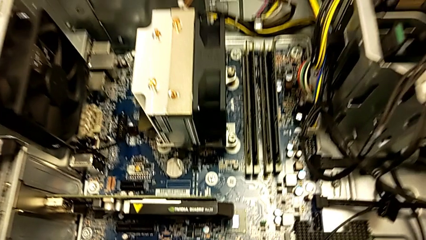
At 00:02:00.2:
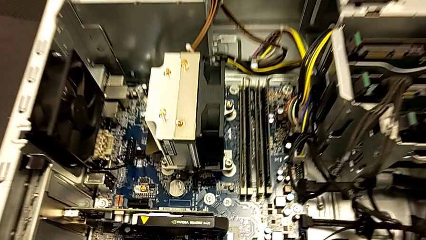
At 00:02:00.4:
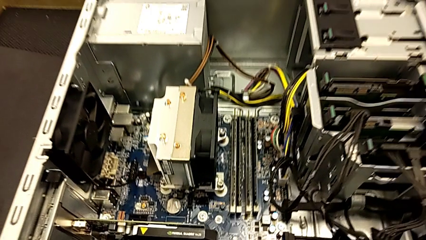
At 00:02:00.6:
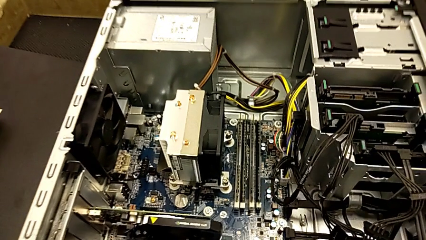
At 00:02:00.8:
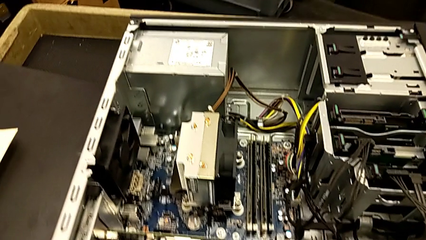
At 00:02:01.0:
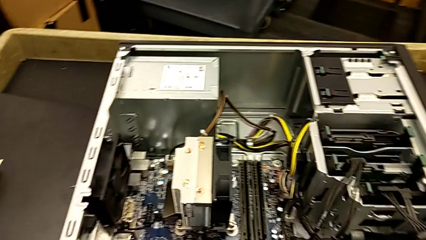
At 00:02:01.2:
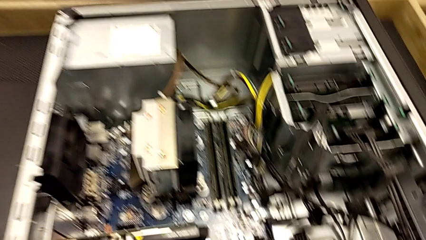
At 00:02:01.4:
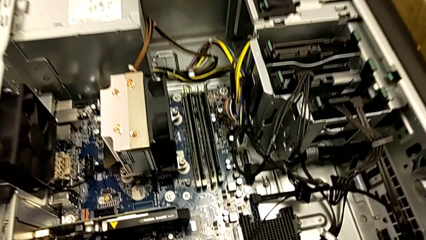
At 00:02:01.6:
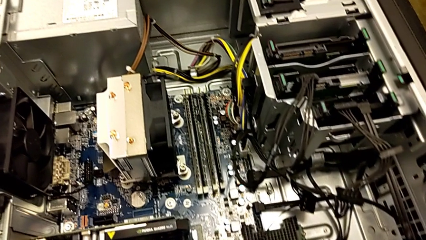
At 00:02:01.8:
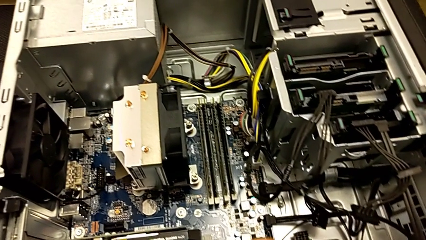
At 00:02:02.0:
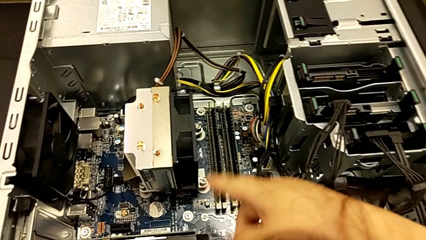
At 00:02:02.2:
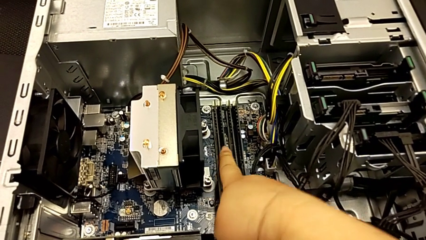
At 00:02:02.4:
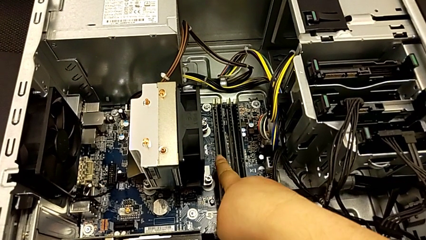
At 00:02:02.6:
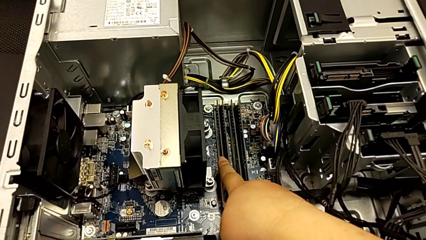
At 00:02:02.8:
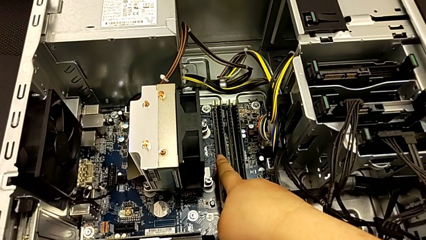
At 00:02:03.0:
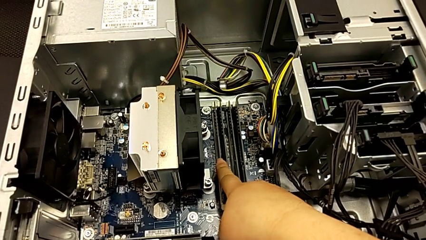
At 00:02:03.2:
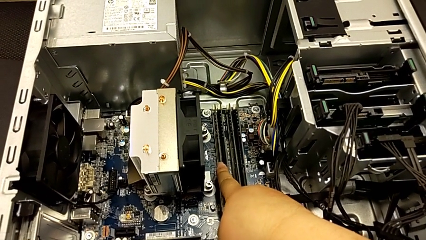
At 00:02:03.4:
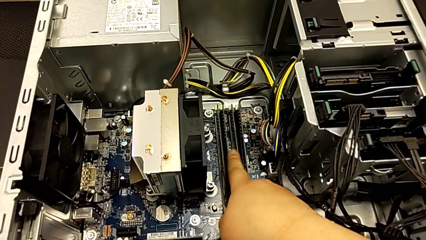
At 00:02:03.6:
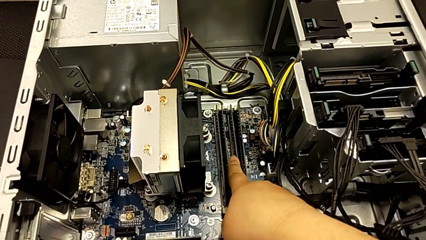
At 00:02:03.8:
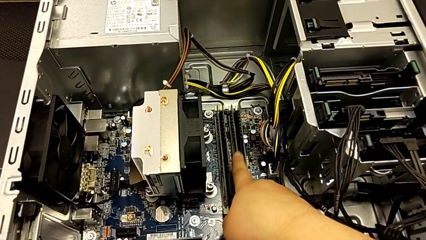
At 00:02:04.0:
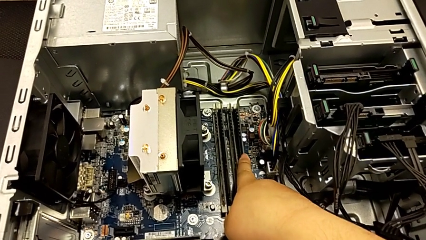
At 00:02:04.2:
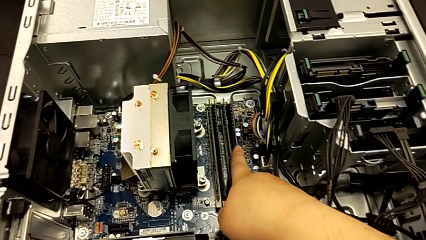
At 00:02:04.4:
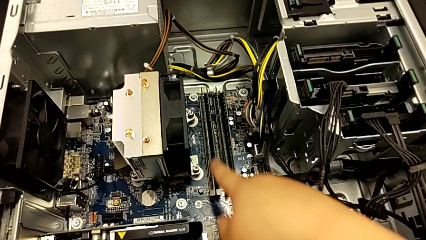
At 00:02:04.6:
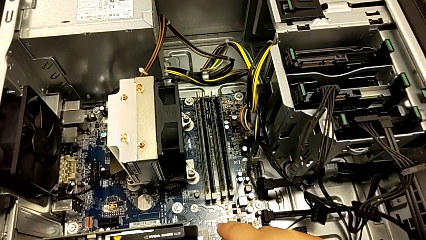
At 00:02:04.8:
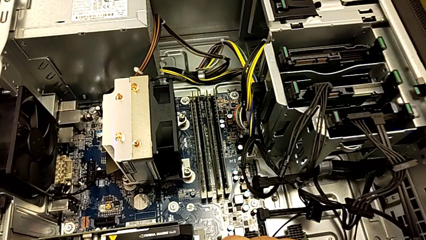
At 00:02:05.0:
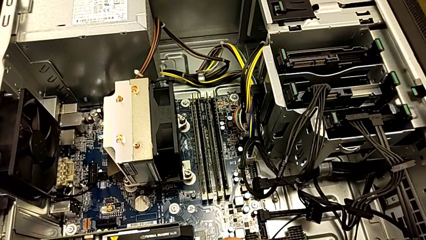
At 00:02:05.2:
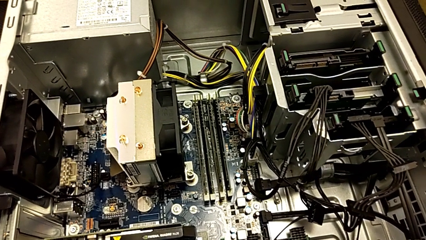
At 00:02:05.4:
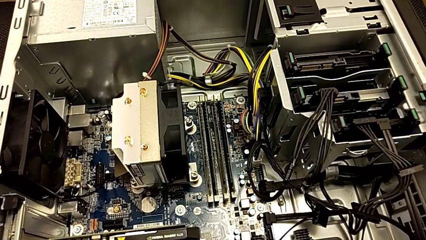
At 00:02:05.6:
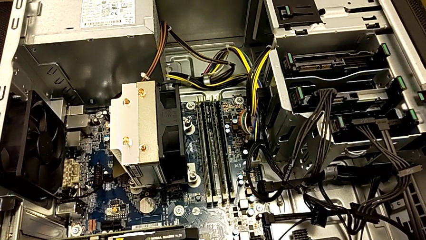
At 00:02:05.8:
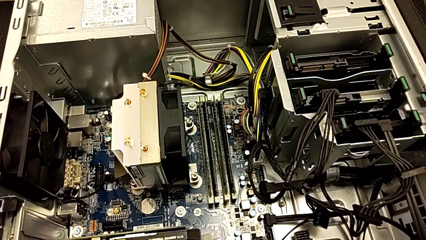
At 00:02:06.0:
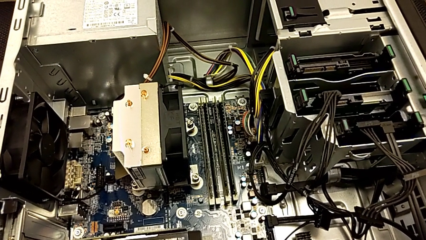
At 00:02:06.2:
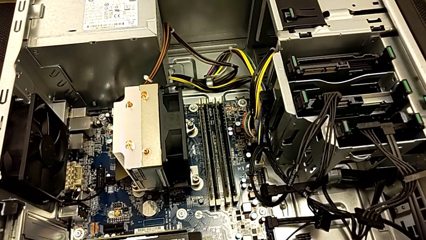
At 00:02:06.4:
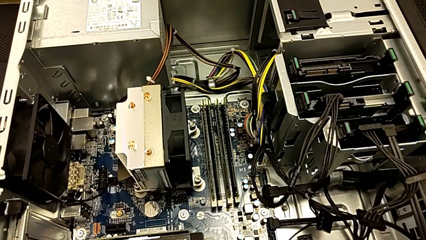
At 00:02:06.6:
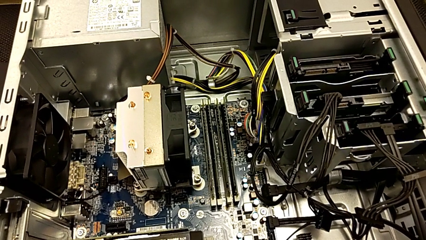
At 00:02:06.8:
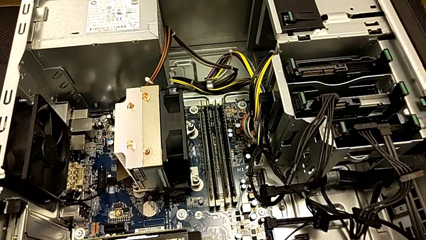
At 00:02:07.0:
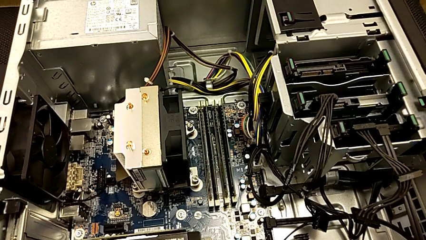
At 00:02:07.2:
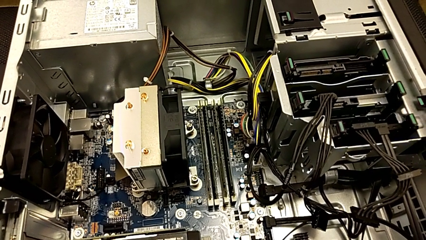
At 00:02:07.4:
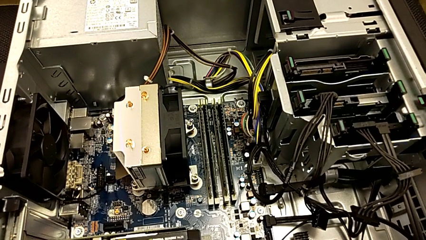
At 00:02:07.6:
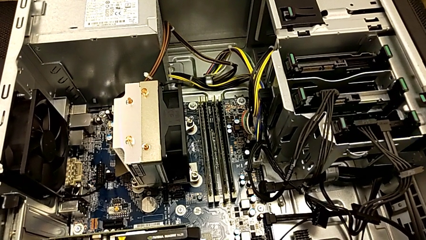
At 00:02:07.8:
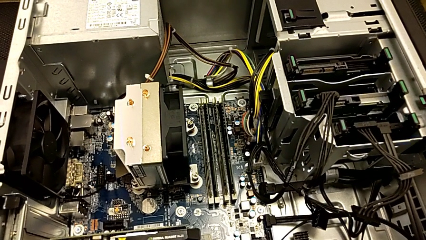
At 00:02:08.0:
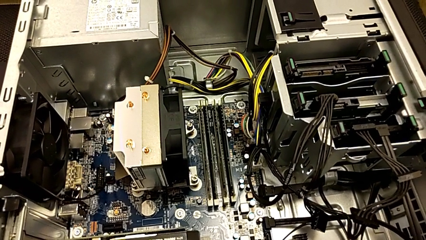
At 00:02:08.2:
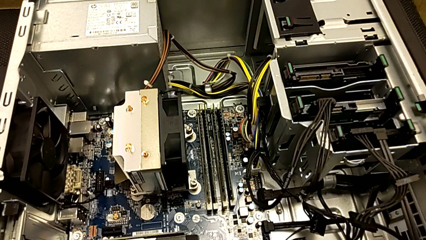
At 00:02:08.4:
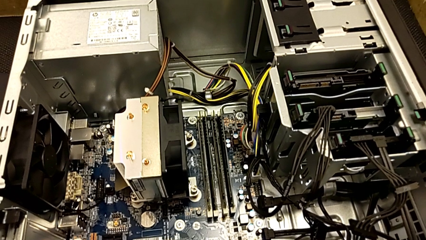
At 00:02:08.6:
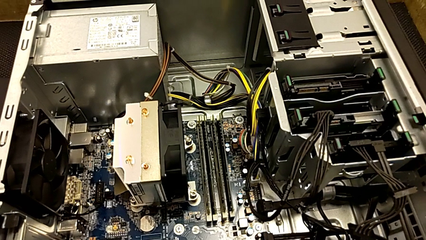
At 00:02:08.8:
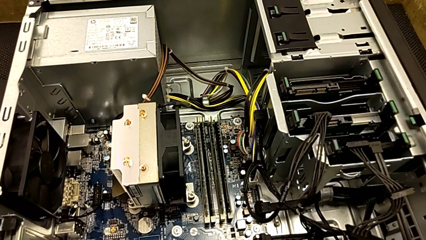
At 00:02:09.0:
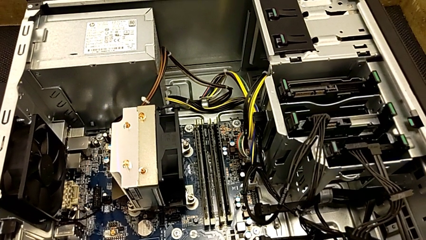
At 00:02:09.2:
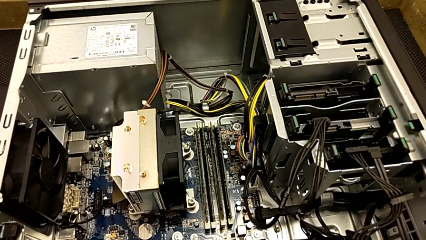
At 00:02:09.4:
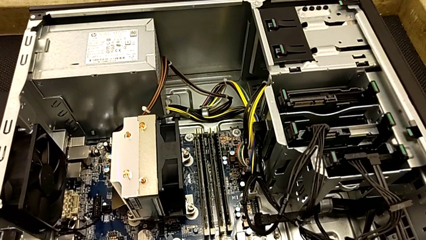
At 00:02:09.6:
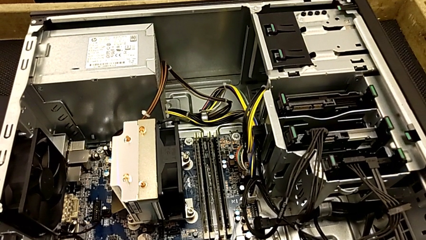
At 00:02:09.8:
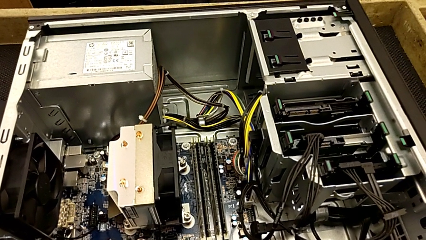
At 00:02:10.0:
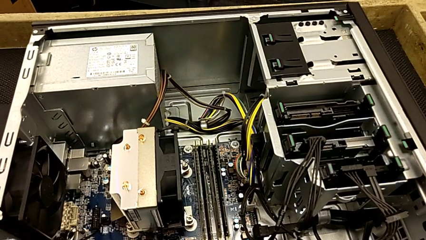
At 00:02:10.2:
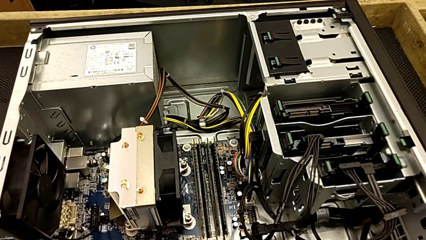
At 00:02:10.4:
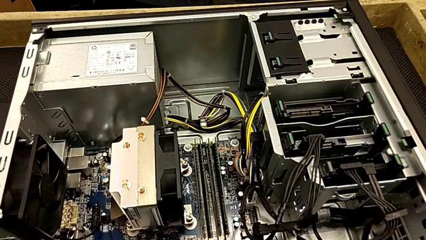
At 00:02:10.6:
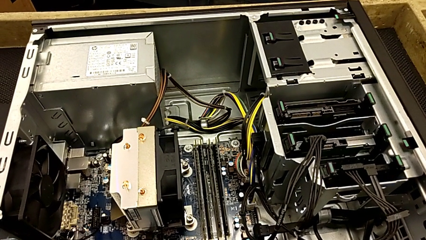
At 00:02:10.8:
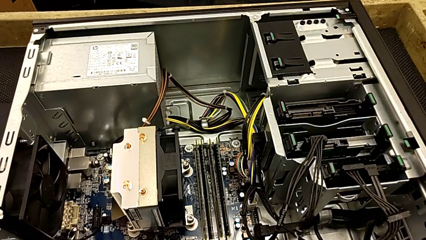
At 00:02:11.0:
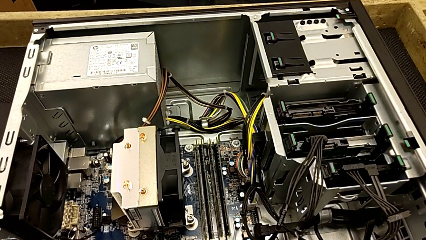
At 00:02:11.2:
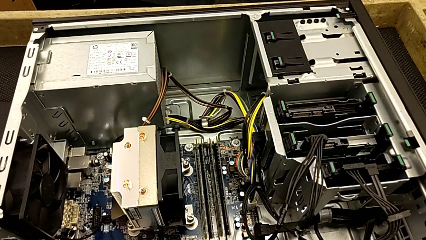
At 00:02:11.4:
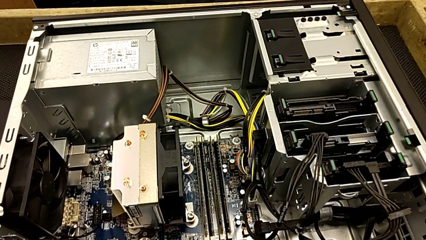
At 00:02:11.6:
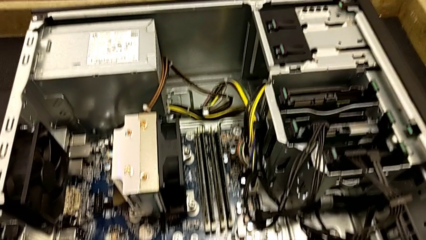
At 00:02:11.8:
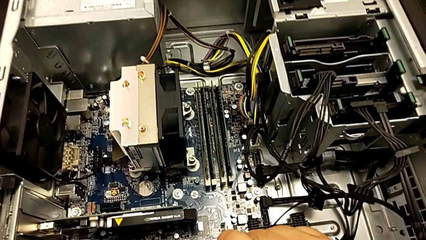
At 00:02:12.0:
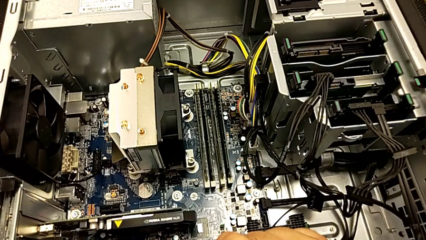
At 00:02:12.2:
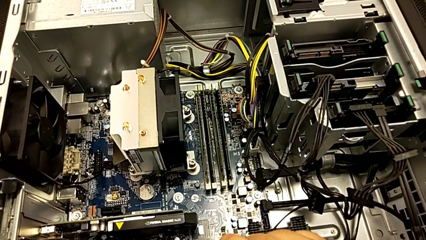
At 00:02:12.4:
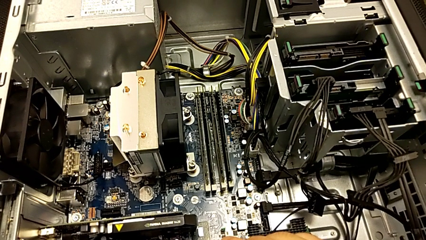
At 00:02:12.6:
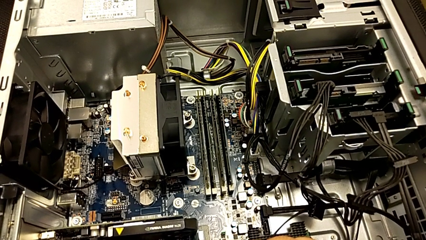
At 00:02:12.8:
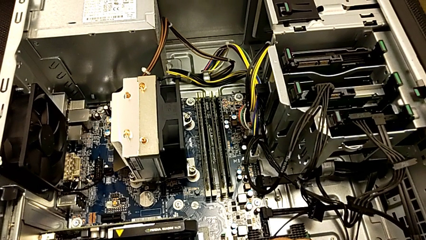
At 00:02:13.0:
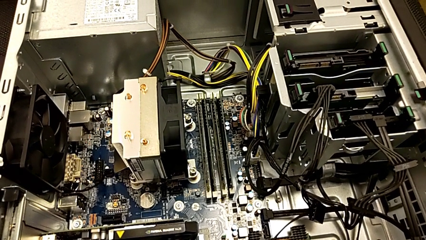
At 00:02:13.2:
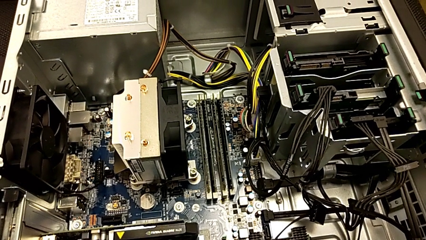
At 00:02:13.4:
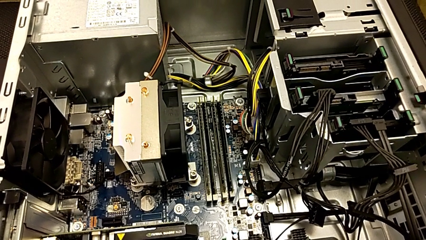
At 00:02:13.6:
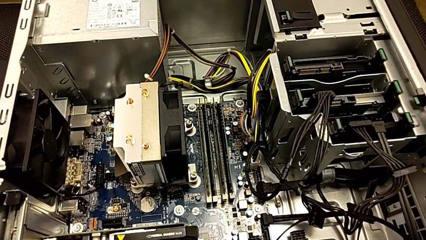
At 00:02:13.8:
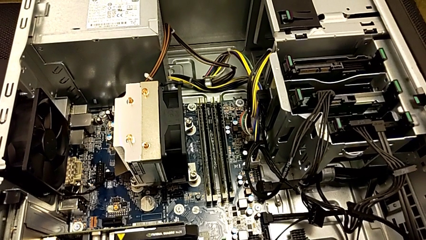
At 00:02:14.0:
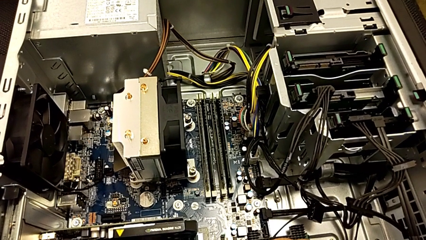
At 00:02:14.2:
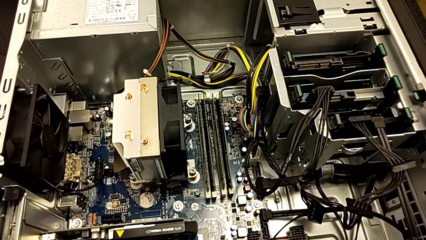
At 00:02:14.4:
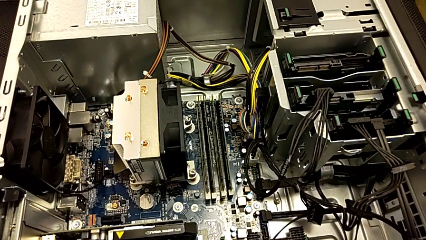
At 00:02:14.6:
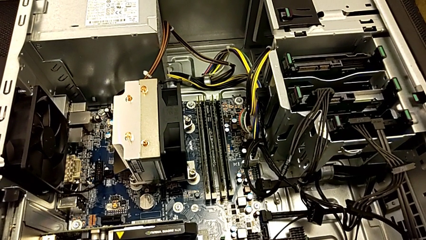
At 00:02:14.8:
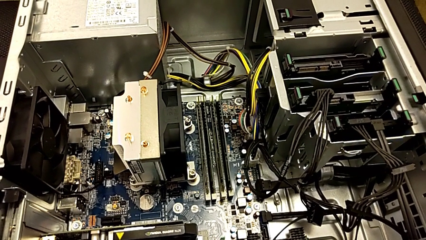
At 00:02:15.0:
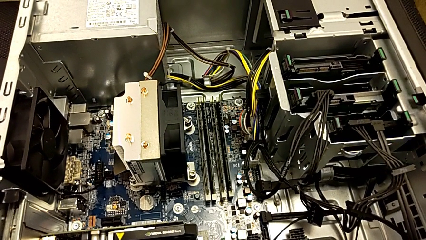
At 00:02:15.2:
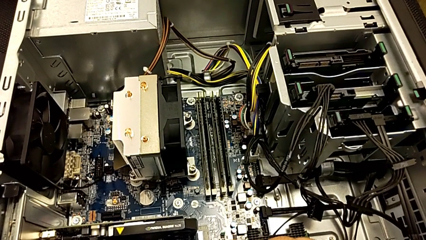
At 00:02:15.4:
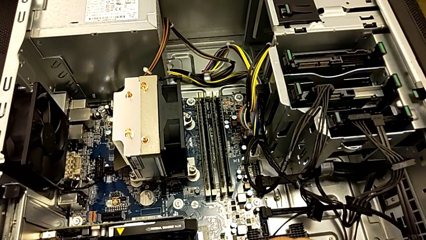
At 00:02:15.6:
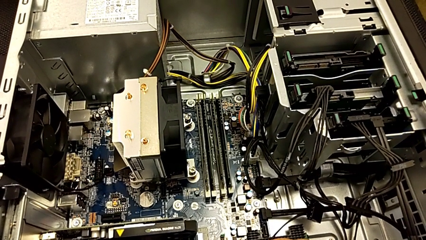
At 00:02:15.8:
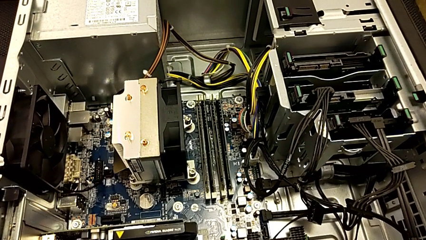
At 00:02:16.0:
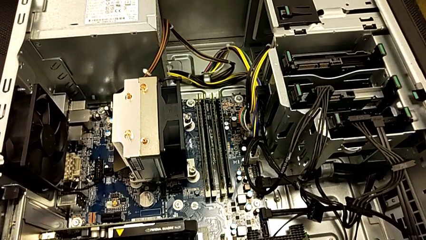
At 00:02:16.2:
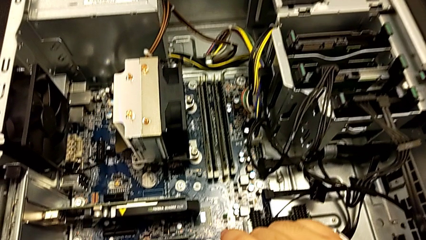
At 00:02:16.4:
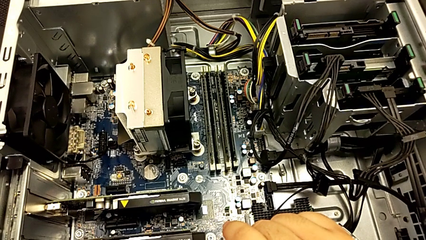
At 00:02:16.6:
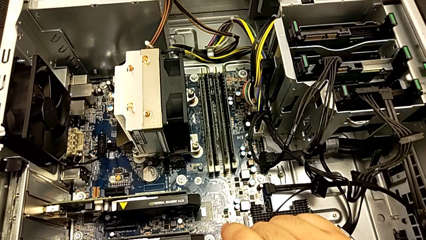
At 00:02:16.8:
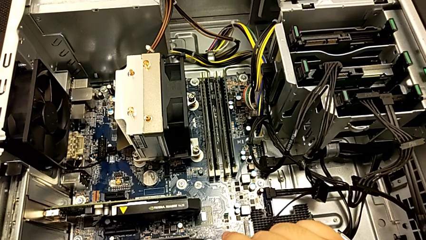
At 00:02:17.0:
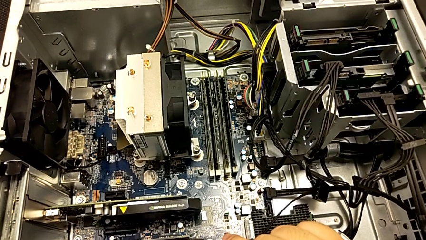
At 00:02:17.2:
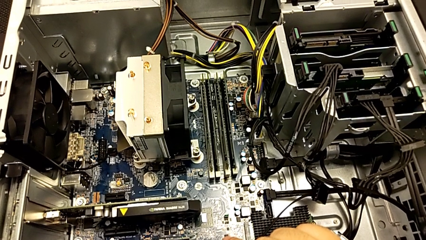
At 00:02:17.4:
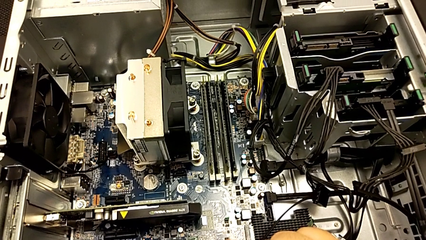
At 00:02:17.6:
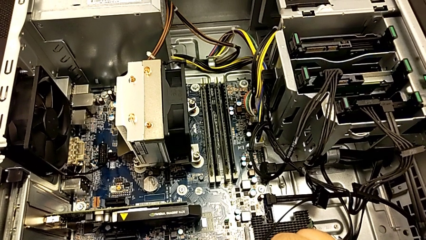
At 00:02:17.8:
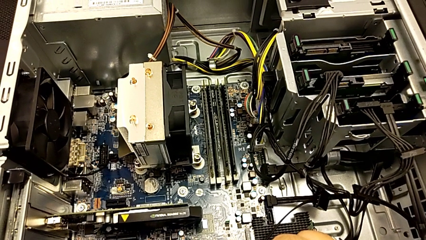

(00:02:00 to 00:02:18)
The camera wearer is inspecting the computer tower. They touch the white RAM.
